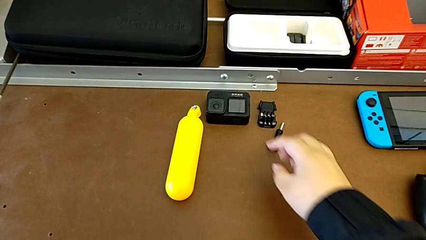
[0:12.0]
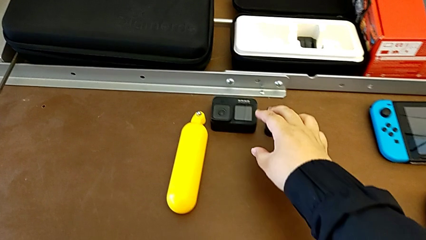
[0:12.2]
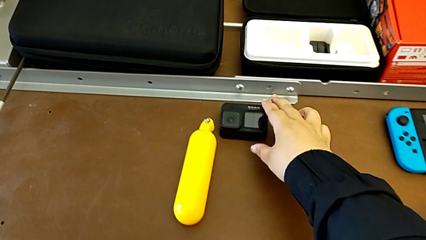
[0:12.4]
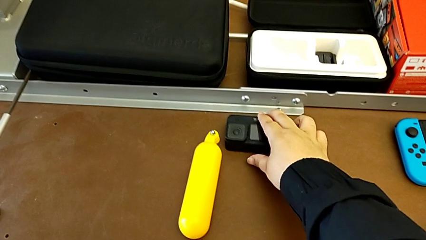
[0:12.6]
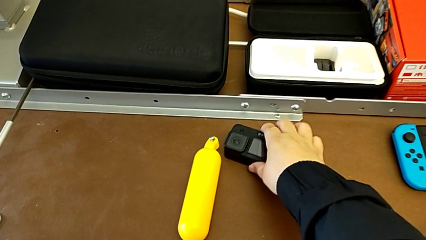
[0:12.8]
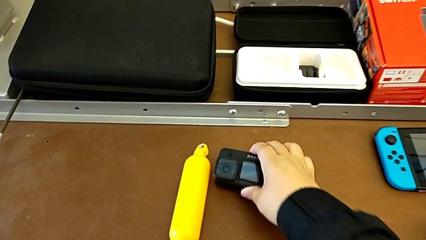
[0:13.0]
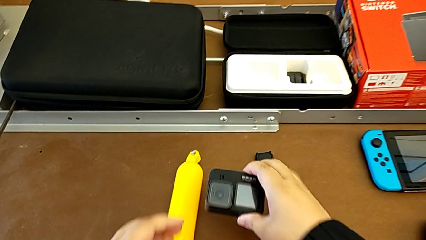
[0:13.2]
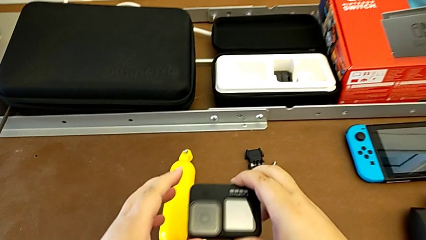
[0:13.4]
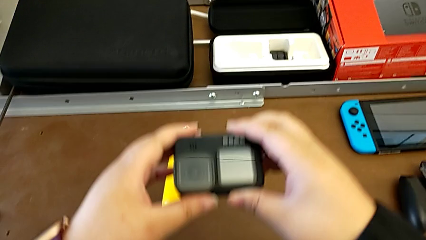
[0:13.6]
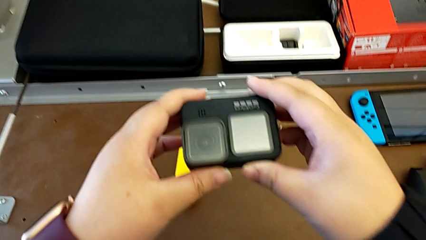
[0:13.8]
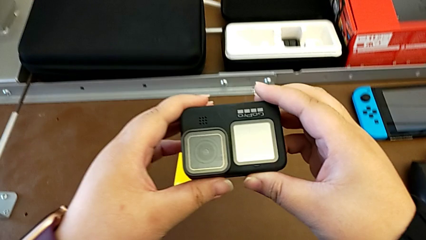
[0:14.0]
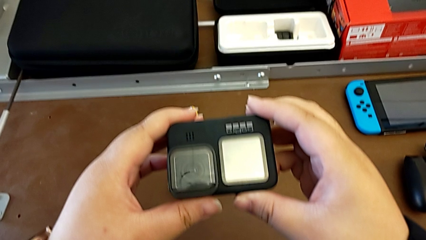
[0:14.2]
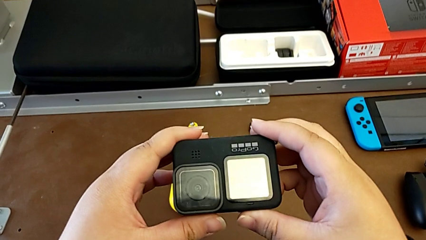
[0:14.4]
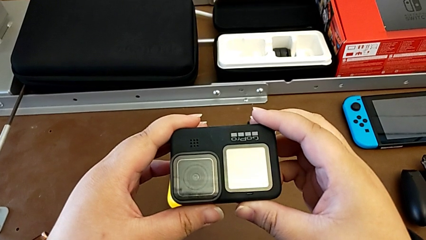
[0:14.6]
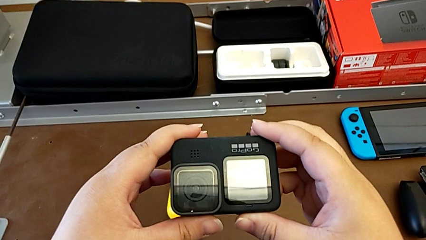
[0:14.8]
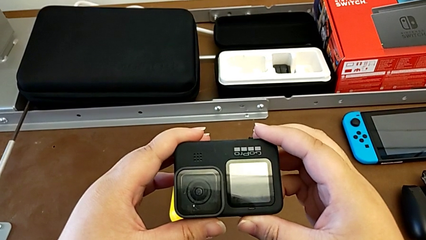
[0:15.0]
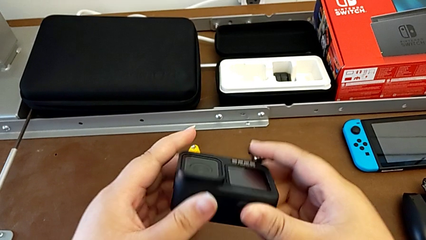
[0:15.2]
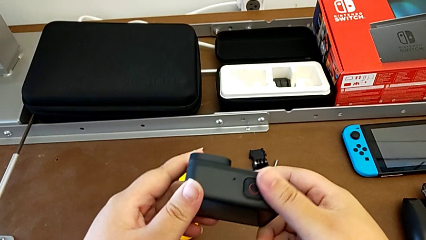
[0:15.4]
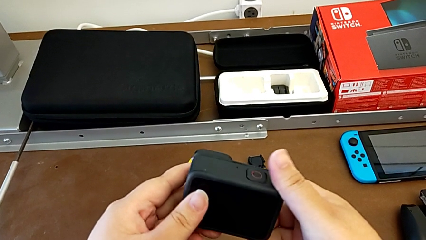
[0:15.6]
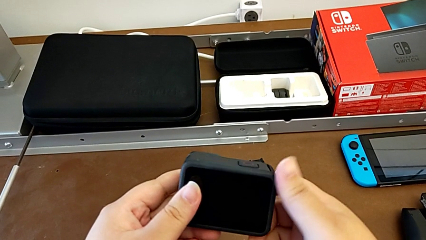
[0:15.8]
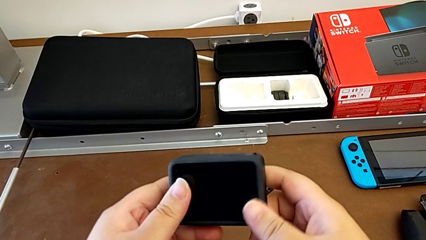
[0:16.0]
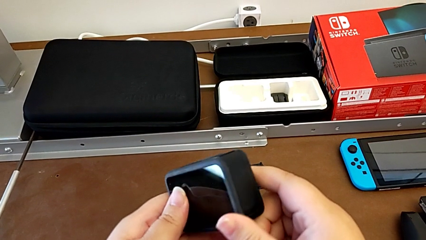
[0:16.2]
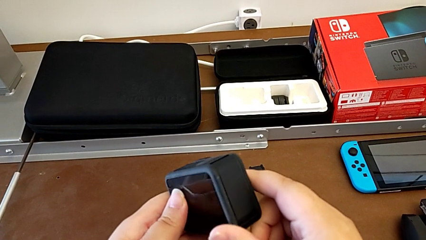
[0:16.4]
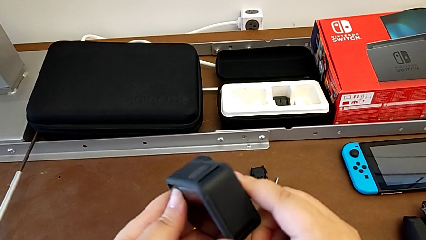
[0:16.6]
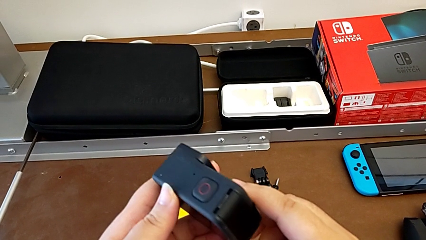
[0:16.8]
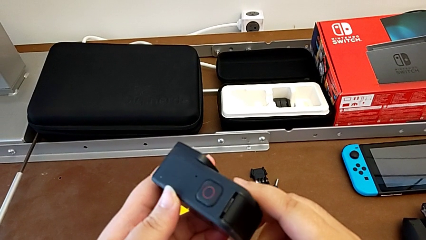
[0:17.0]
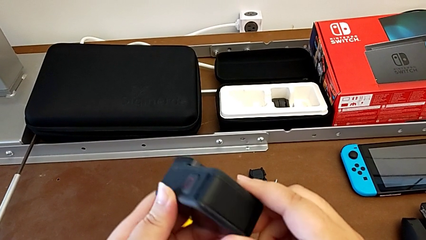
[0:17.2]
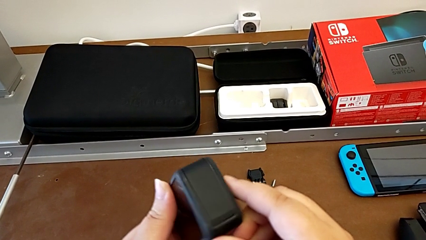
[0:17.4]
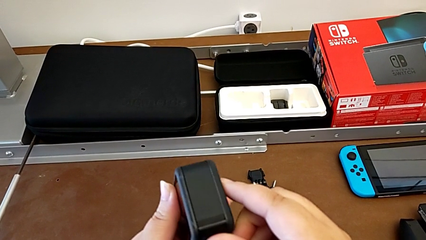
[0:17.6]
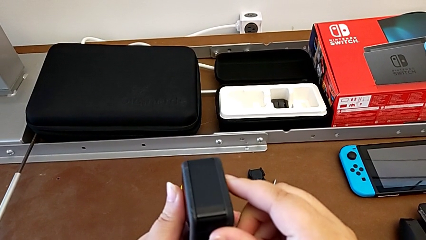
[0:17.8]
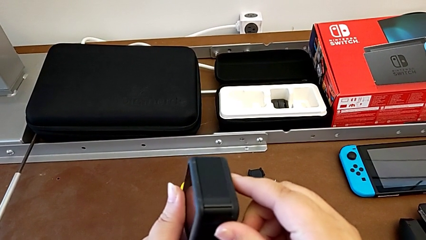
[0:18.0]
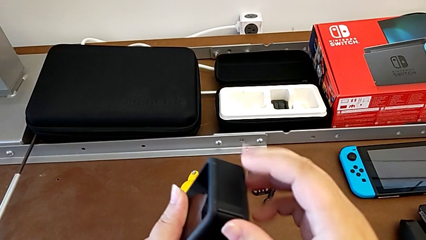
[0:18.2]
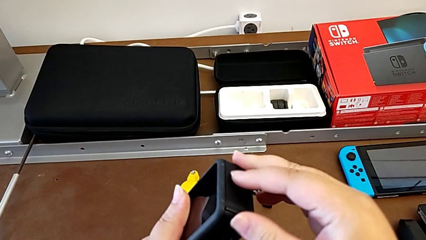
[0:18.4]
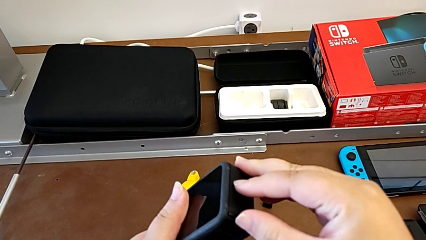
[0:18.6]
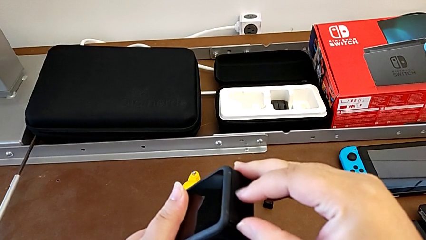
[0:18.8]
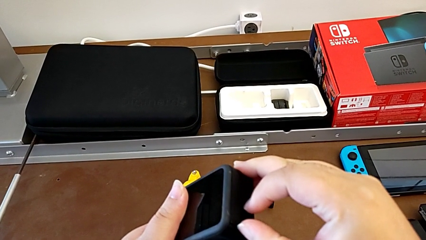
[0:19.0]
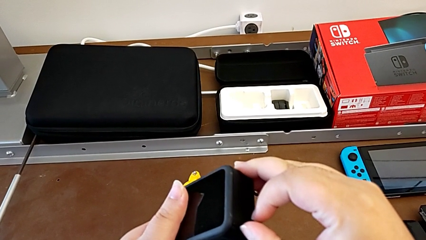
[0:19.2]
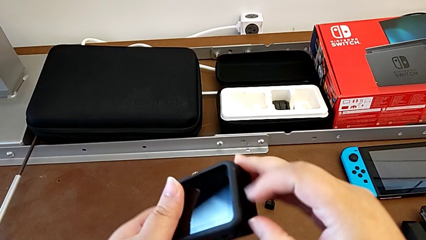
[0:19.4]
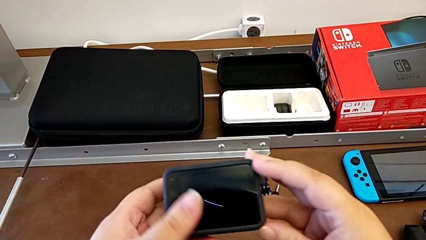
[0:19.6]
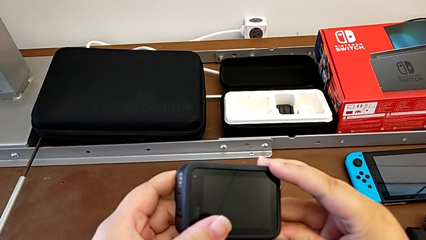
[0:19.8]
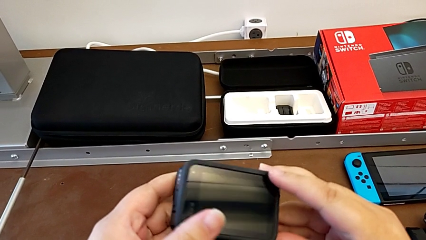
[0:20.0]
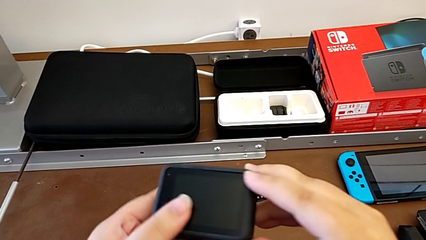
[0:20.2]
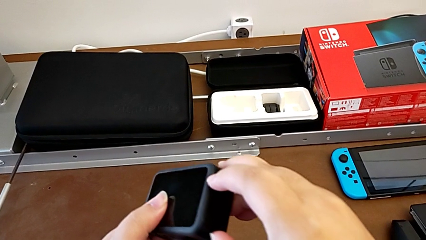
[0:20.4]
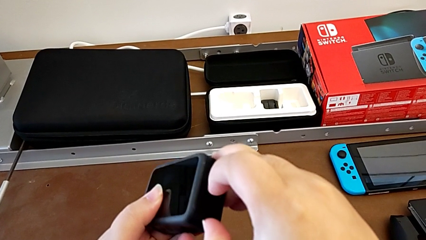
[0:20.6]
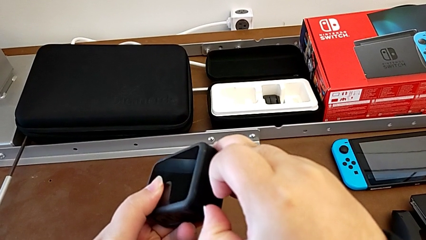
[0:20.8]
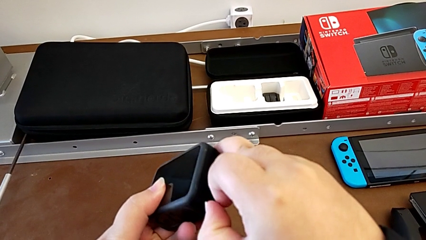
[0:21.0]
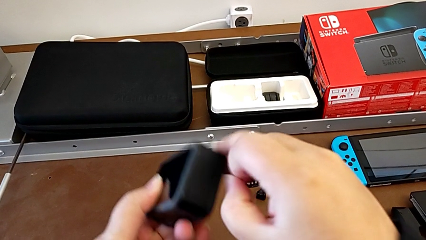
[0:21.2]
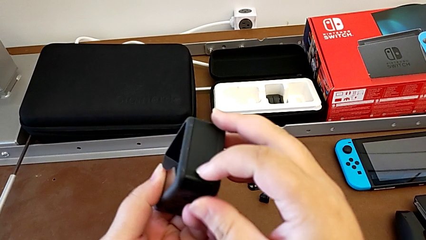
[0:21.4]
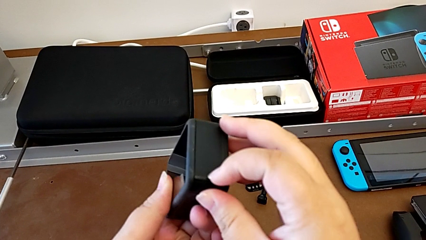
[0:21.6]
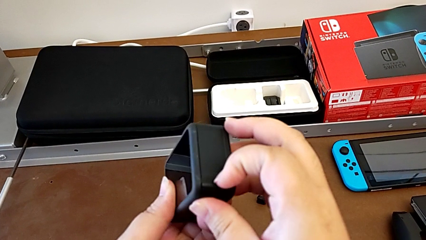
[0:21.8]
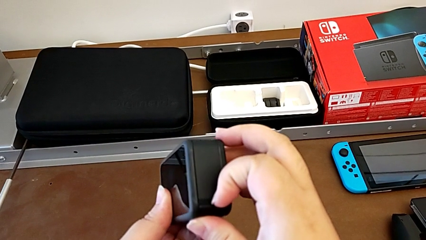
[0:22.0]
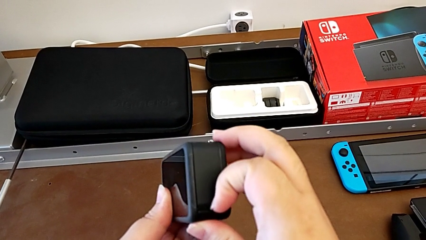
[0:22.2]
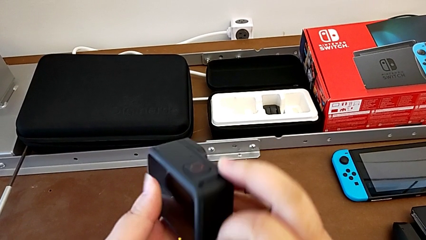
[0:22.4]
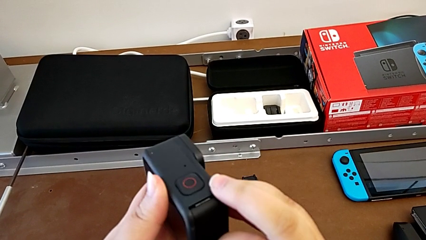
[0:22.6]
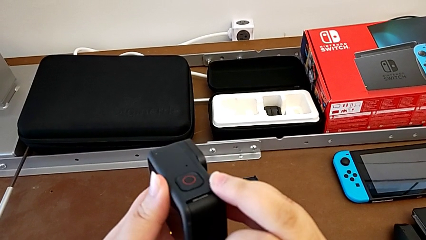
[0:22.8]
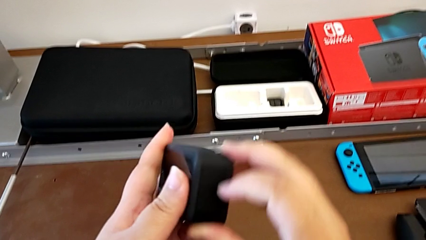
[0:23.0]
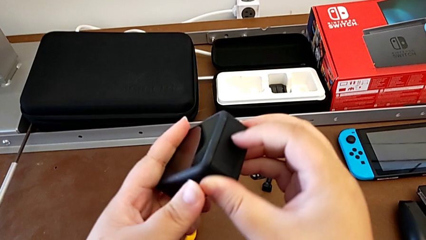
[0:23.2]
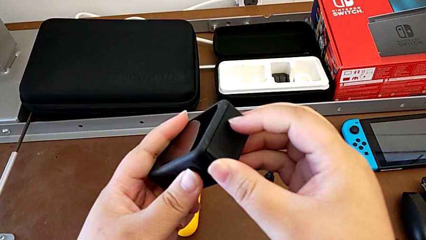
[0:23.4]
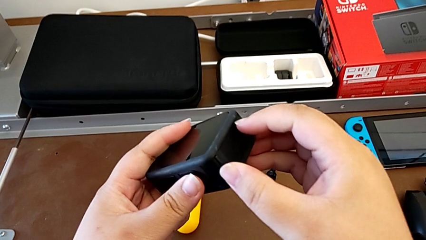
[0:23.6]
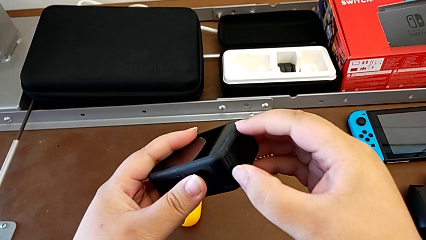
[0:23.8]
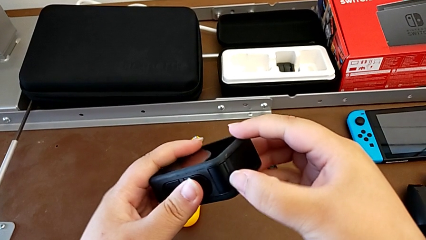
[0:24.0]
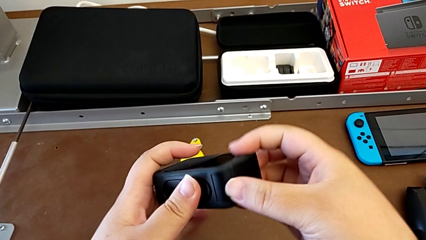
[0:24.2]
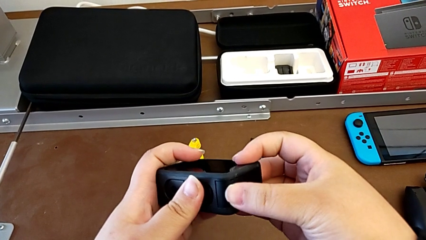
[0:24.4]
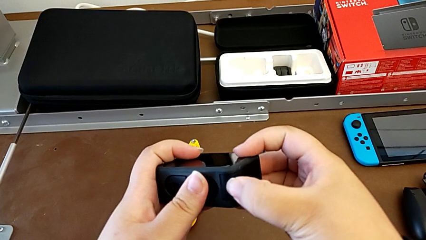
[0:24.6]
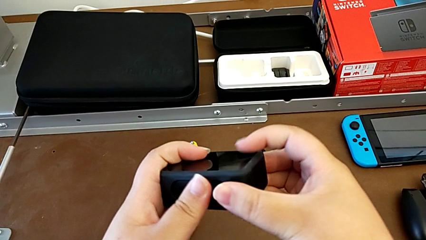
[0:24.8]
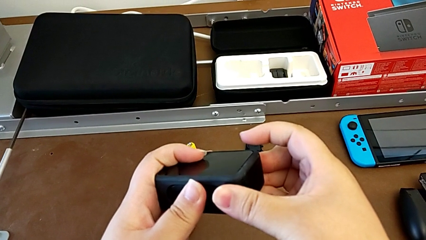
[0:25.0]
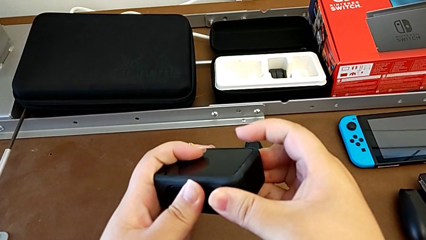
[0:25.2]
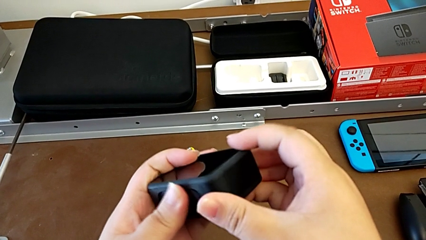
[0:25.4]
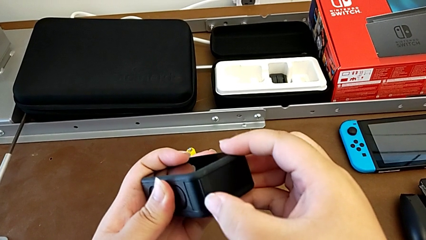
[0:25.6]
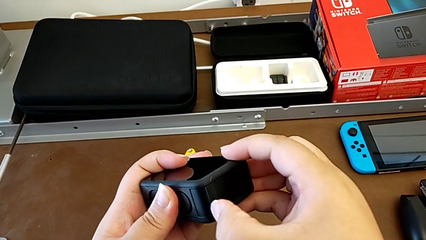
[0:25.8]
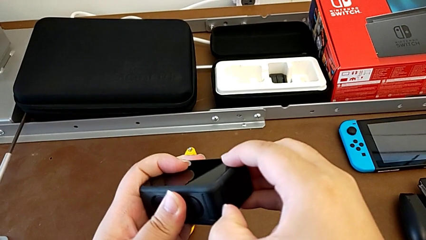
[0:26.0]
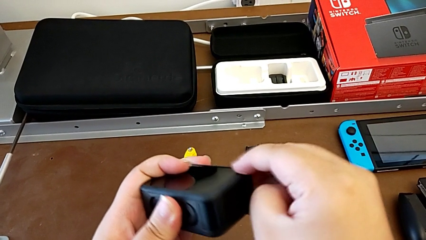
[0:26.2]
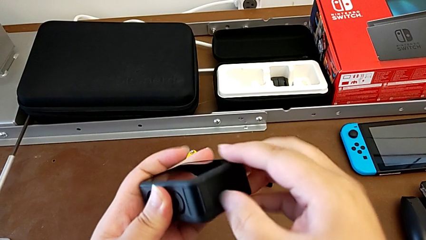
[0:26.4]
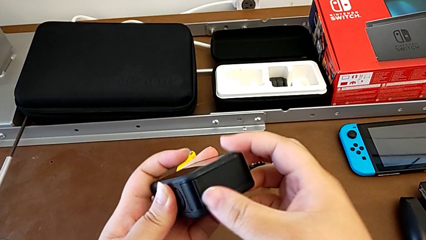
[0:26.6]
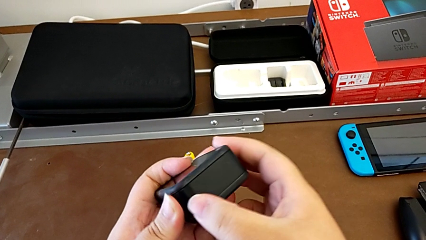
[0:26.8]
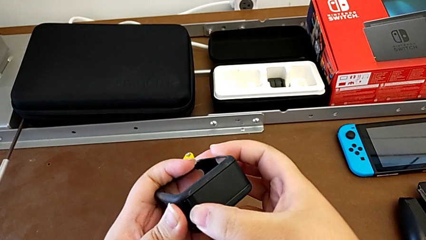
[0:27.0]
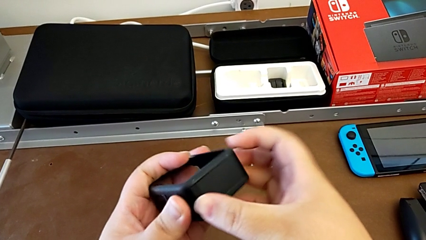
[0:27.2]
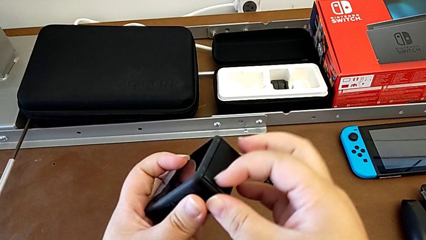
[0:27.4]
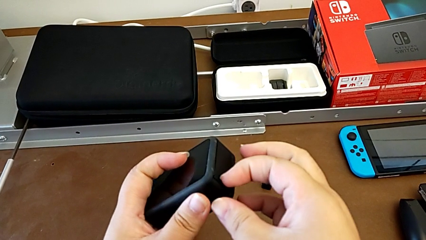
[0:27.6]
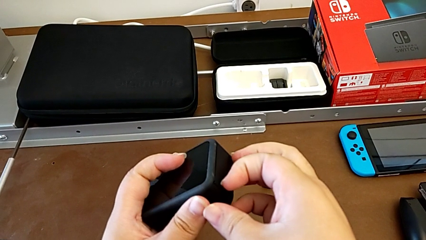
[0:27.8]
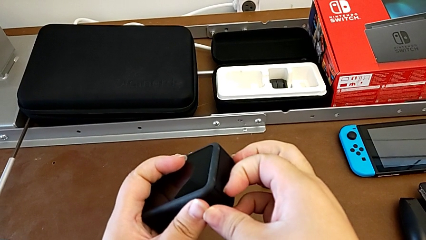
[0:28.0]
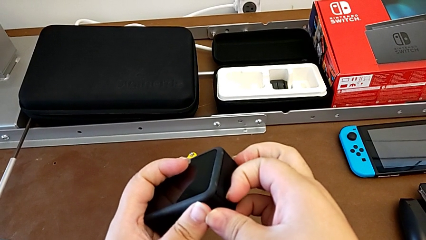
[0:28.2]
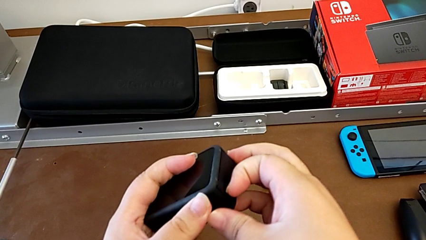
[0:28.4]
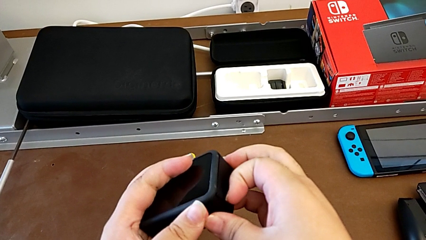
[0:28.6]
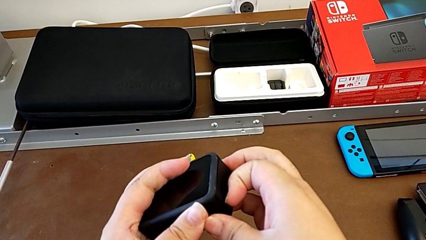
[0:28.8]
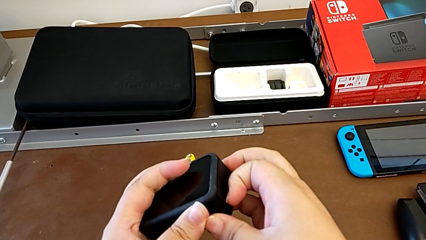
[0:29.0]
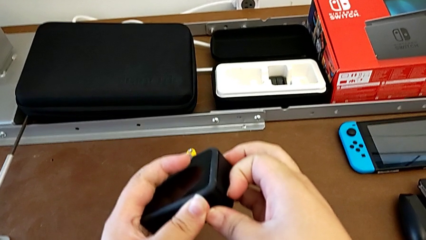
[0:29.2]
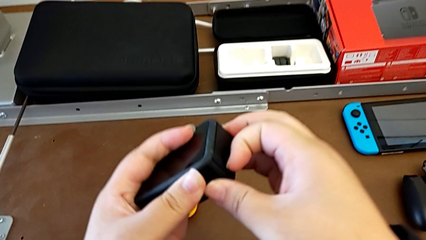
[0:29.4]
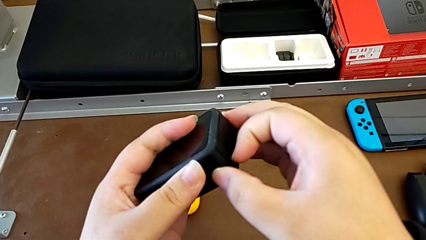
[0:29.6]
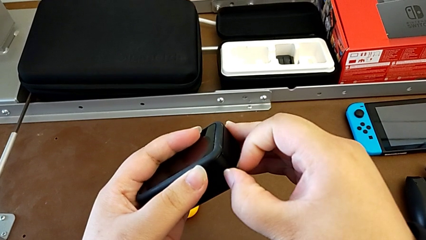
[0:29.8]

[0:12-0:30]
The camera wearer is opening the battery door of the GoPro. They grab the GoPro, lift it, inspect it and pull the battery door.
